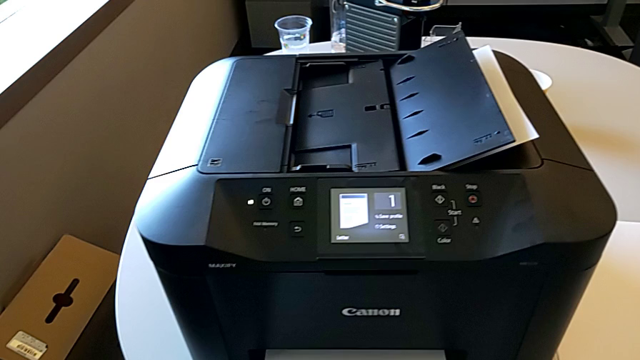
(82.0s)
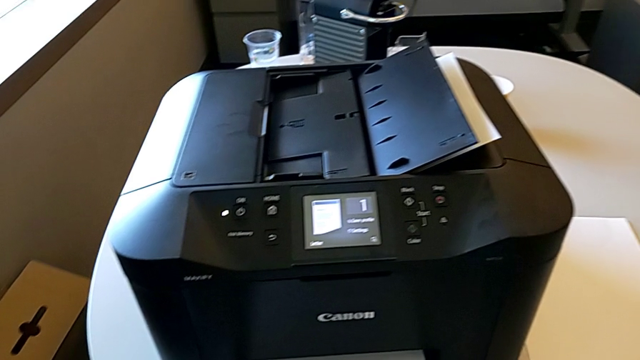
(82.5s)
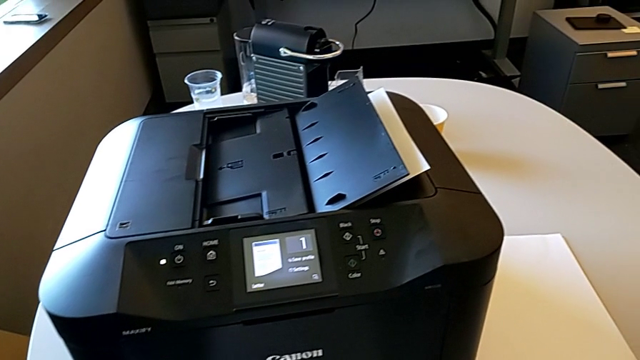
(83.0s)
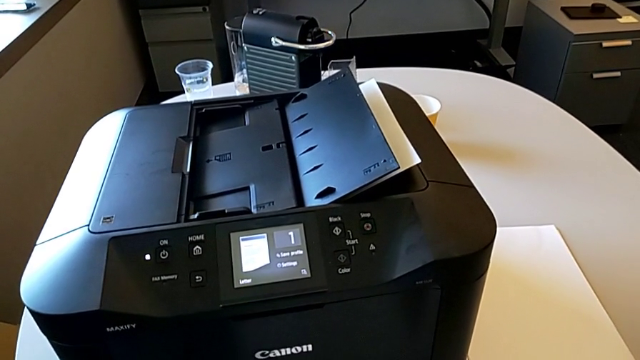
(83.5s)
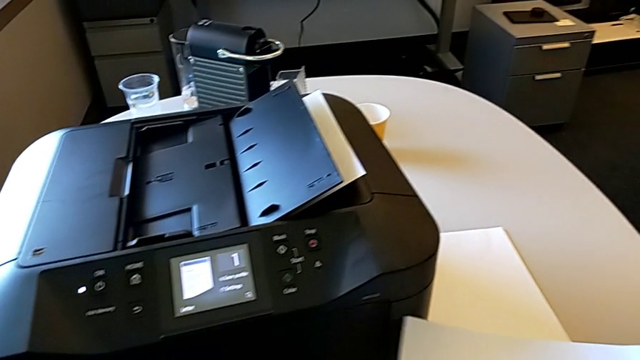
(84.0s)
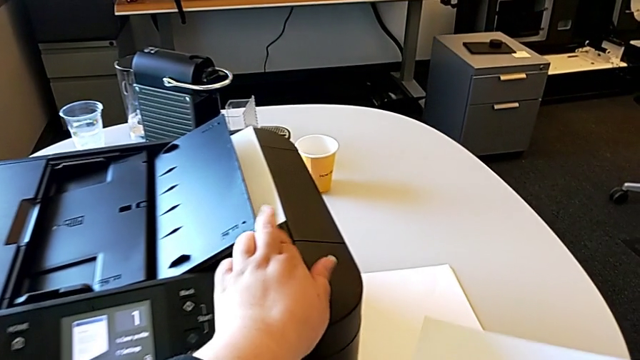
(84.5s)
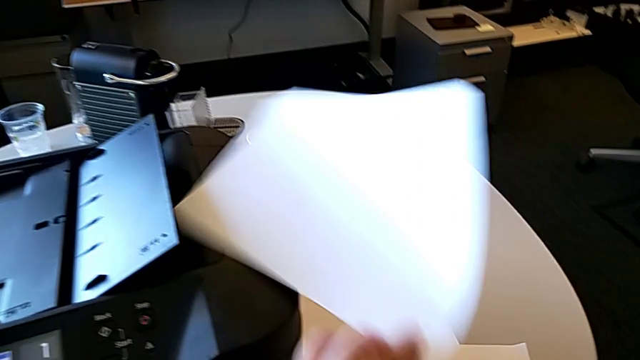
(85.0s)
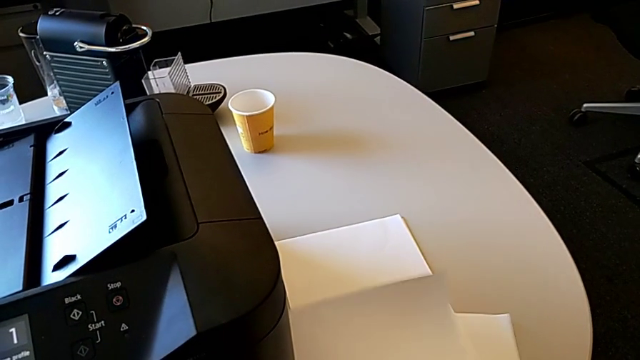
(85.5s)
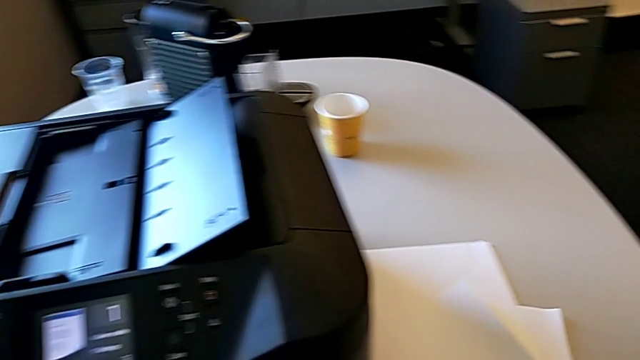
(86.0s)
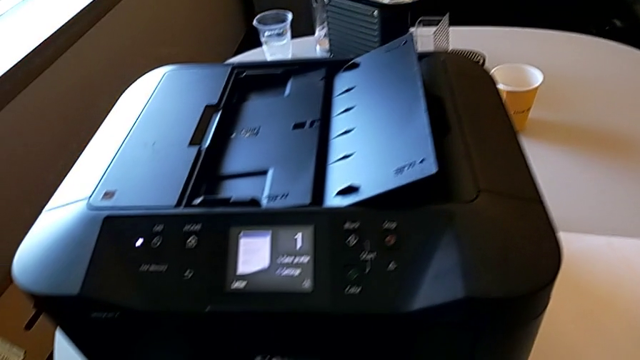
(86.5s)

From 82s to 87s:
The camera wearer removes the paper from the tray.

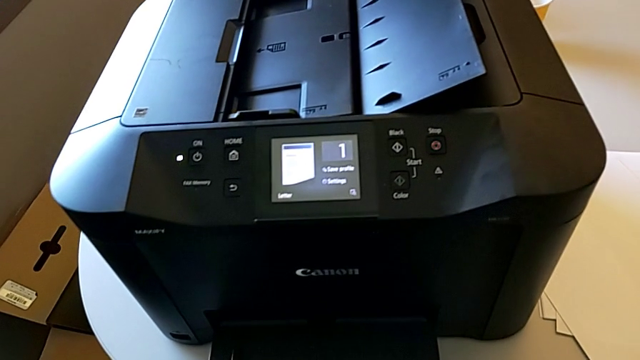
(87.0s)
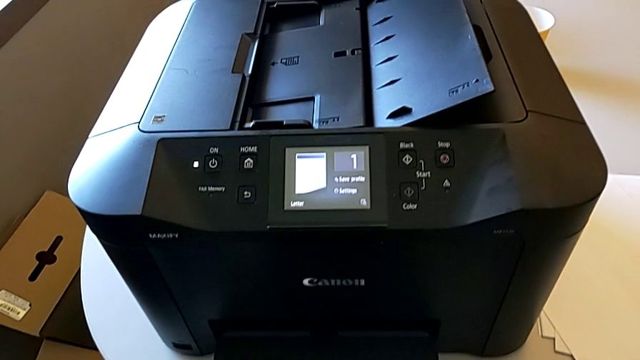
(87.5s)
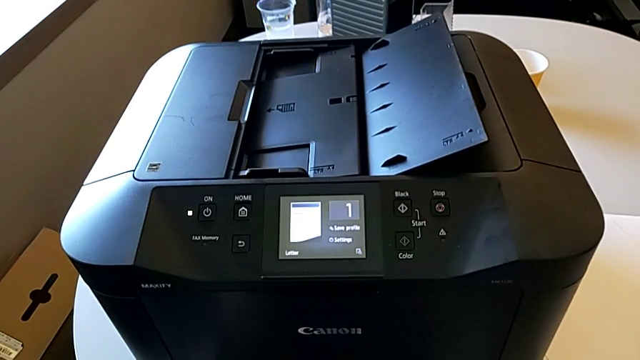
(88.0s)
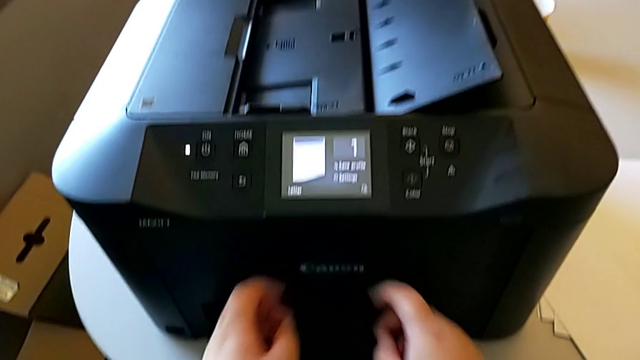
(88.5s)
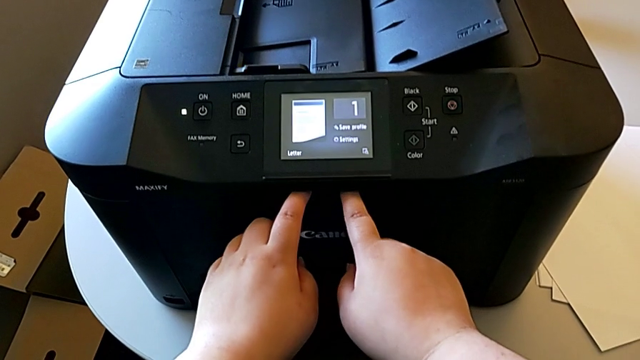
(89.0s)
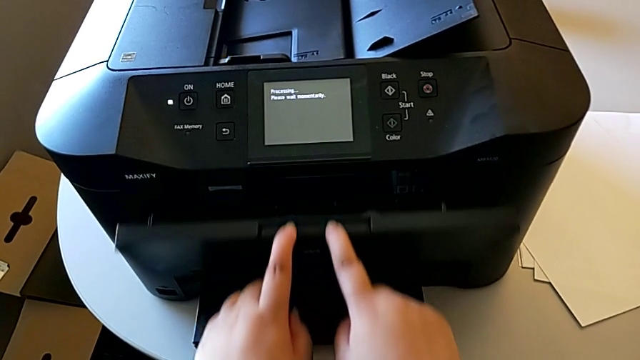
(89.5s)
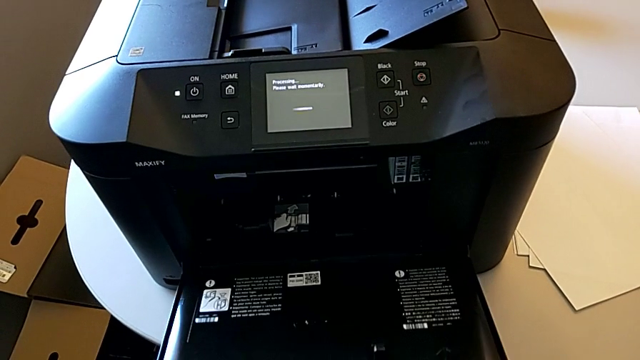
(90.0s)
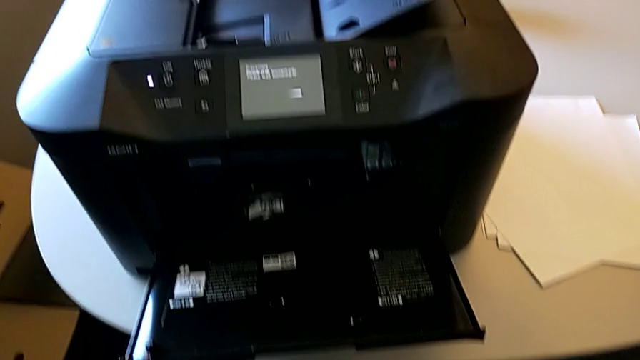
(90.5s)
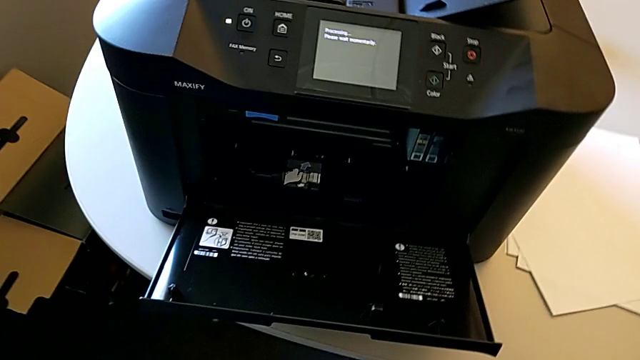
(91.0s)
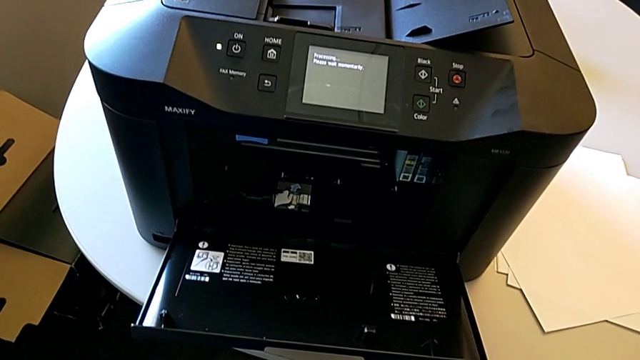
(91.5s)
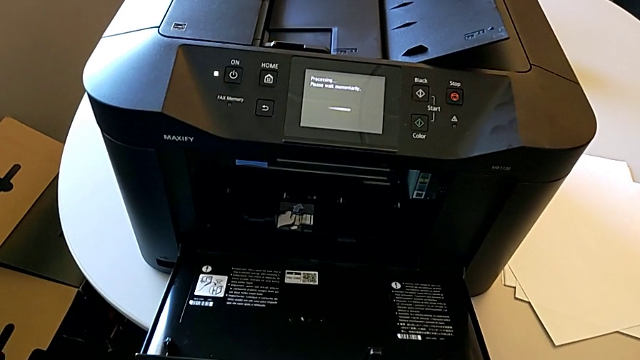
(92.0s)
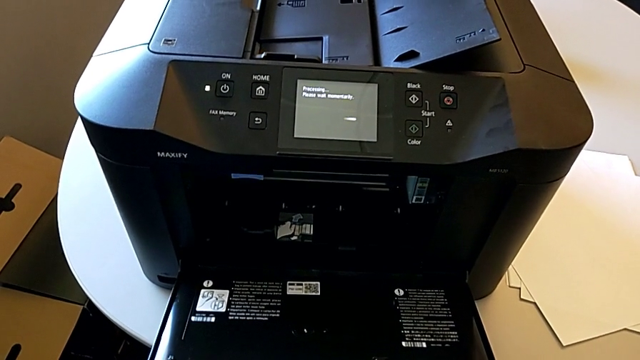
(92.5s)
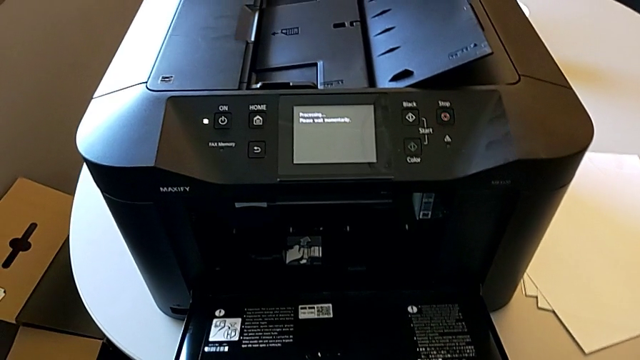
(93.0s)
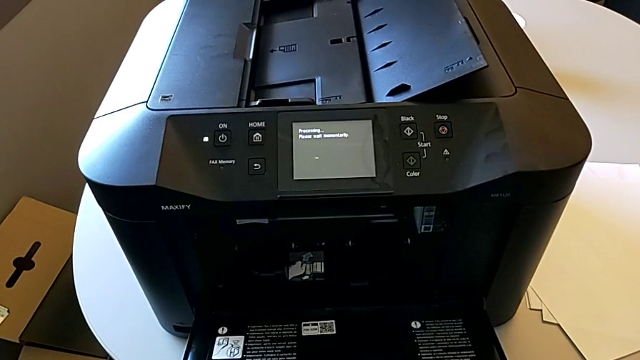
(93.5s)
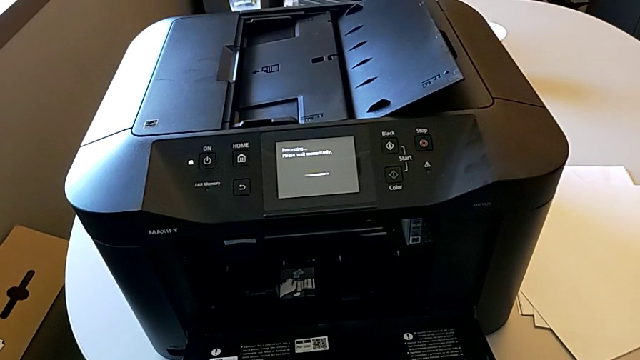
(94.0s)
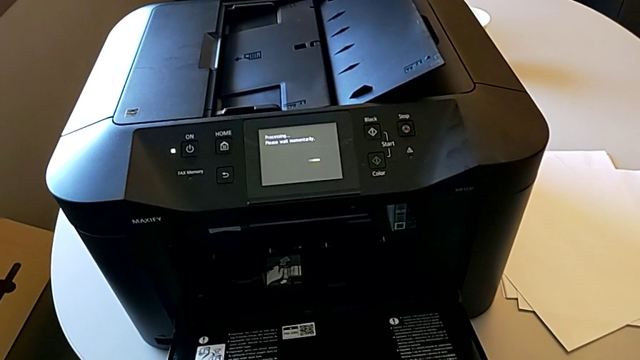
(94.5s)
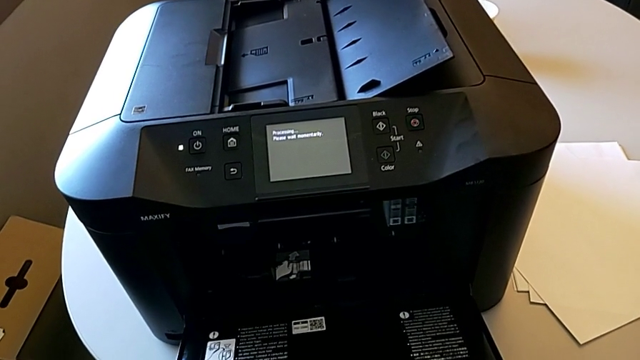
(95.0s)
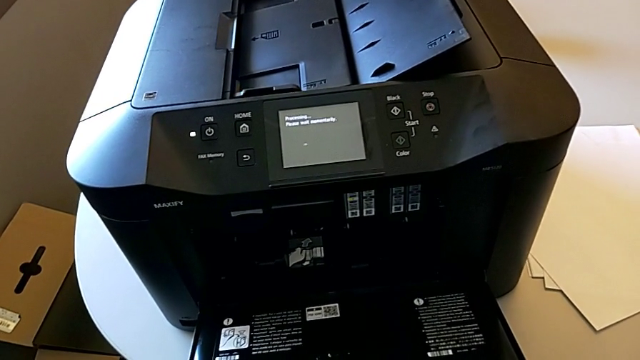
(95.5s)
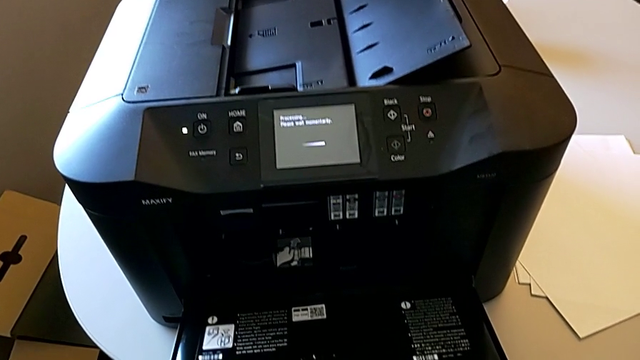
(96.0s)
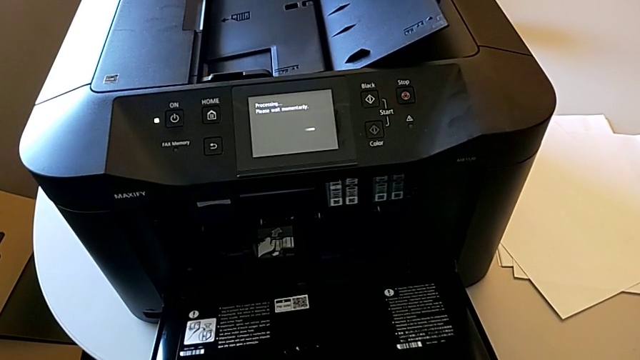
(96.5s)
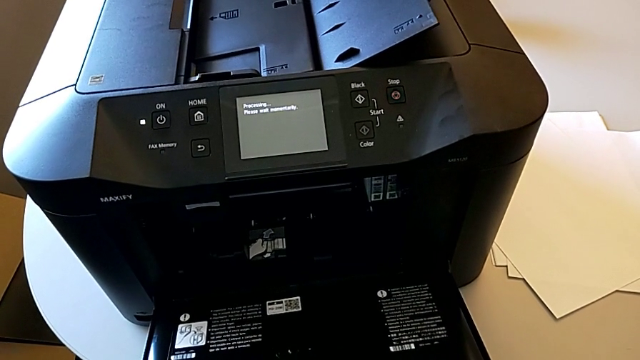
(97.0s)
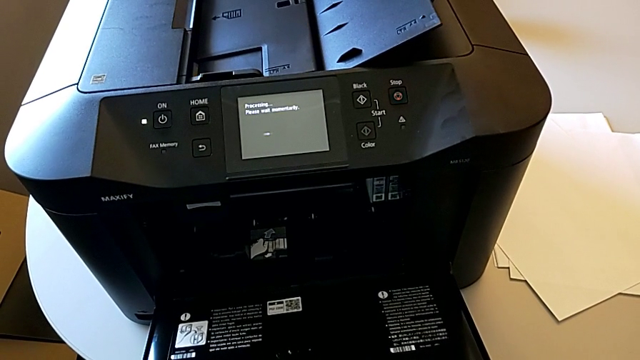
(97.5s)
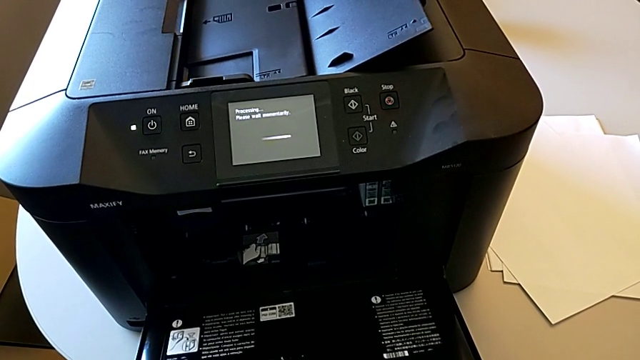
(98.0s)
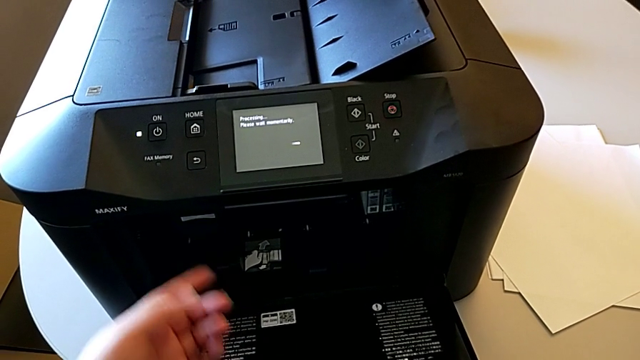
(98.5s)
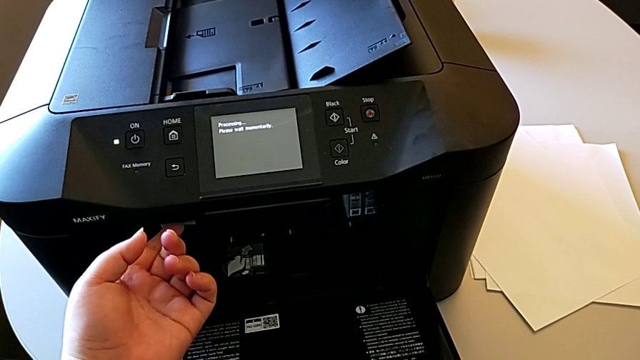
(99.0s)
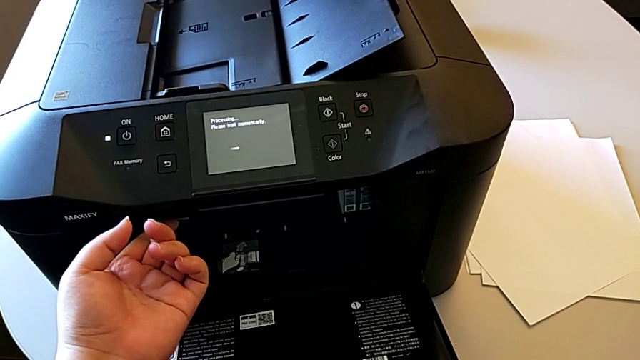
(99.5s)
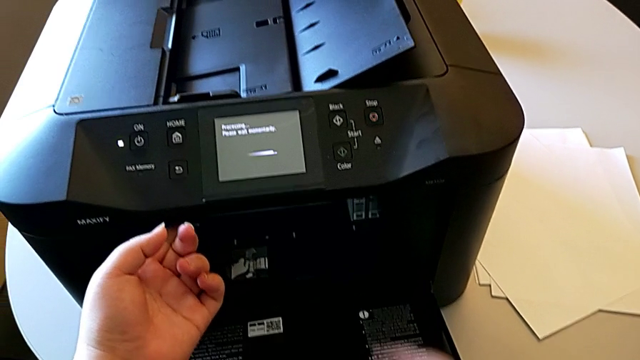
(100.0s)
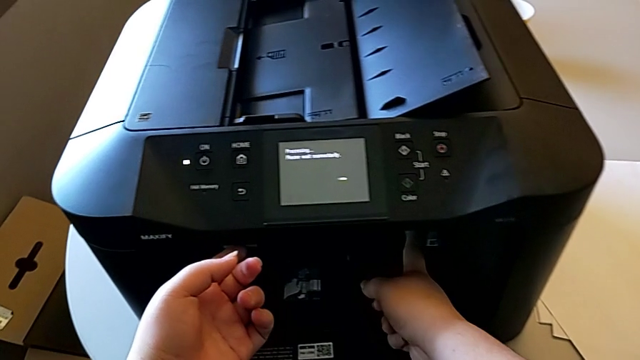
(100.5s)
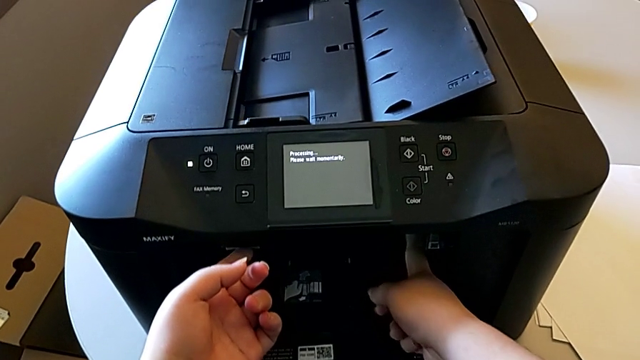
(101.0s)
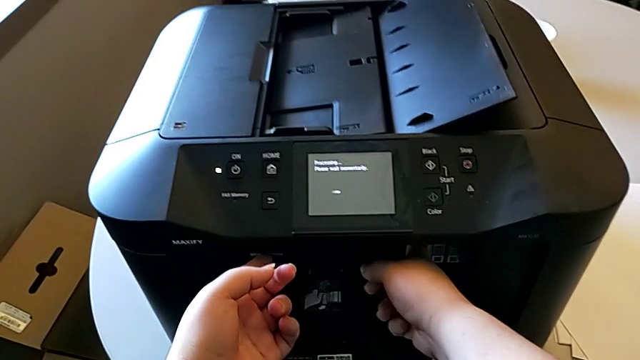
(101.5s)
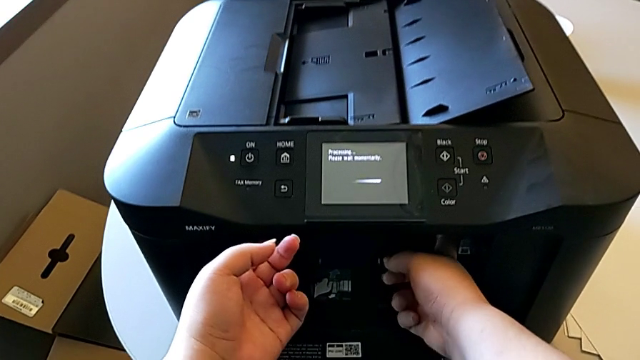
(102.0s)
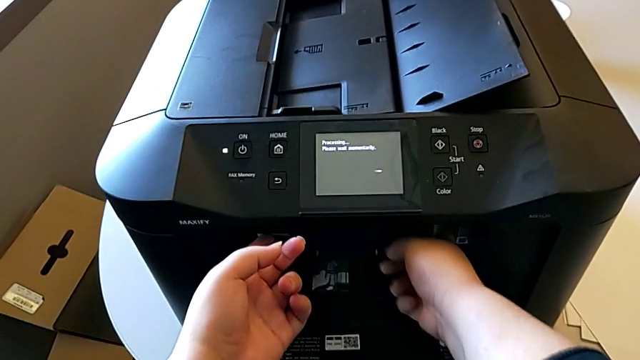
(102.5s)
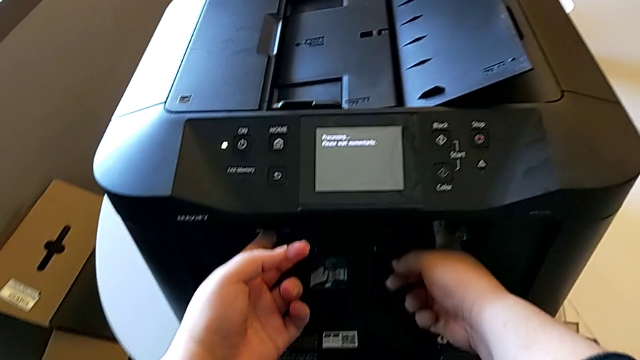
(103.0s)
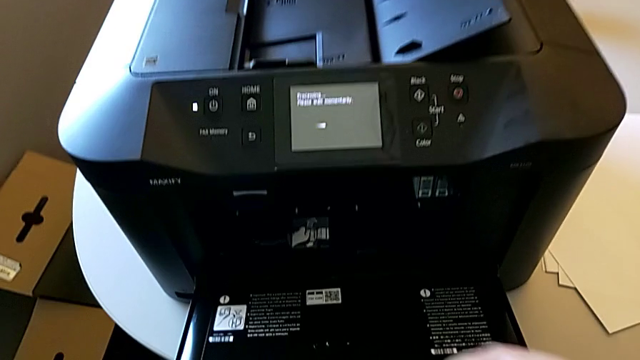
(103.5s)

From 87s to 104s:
The camera wearer changes the ink cartridge in the printer. They open the cartridge gate, press the tab, press the ink cartridge and begin to slide it.
